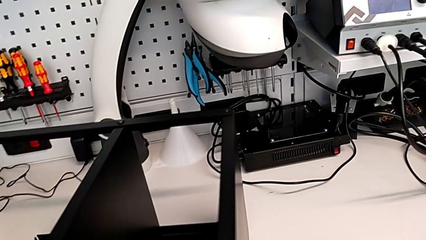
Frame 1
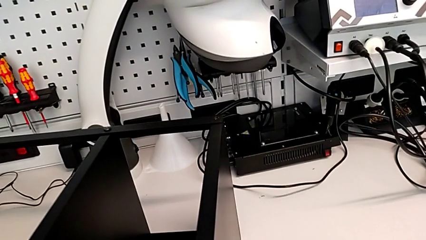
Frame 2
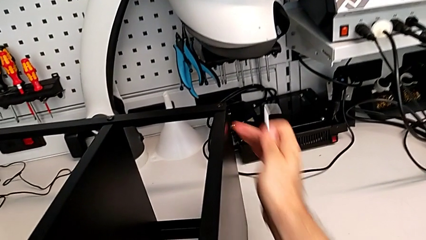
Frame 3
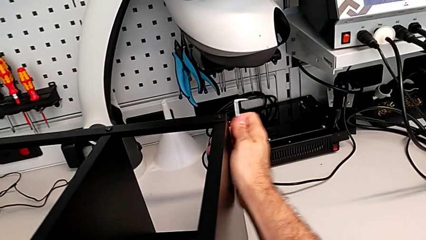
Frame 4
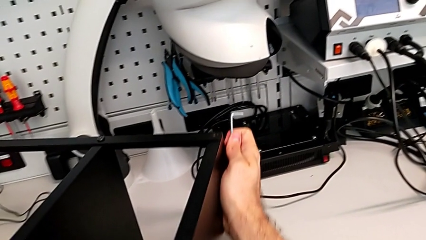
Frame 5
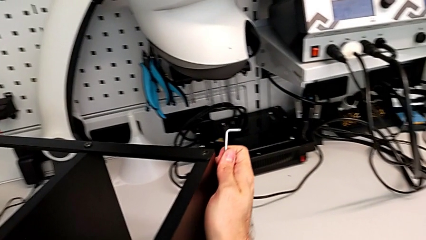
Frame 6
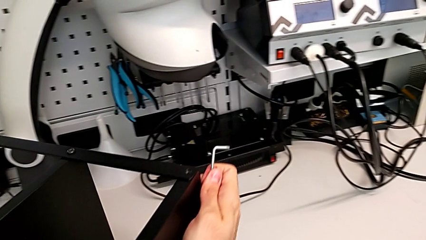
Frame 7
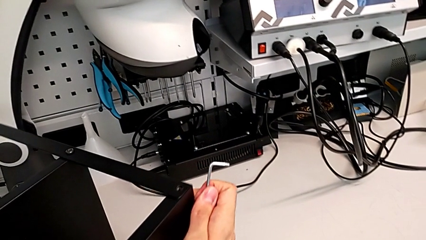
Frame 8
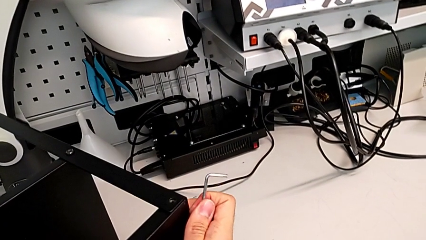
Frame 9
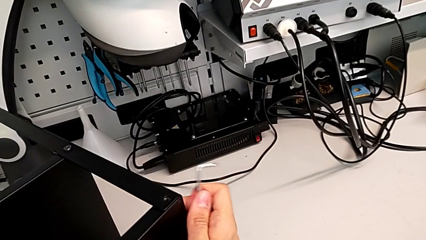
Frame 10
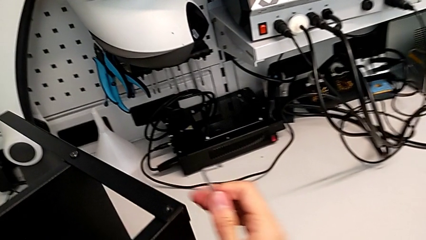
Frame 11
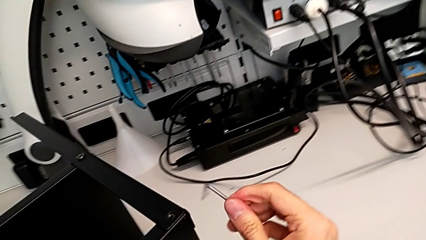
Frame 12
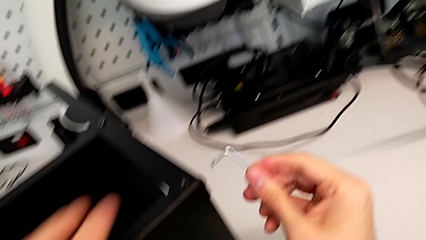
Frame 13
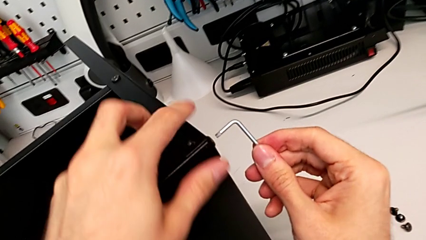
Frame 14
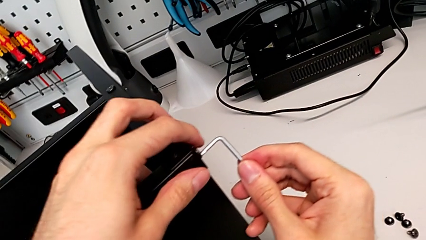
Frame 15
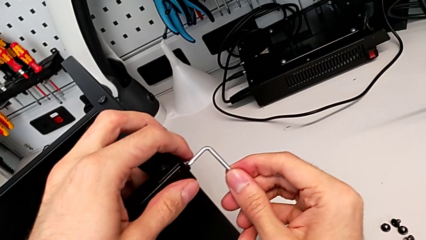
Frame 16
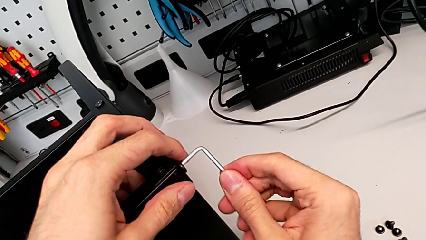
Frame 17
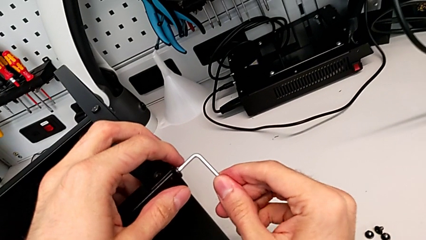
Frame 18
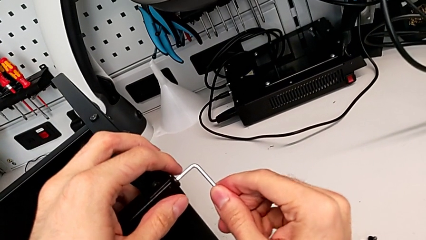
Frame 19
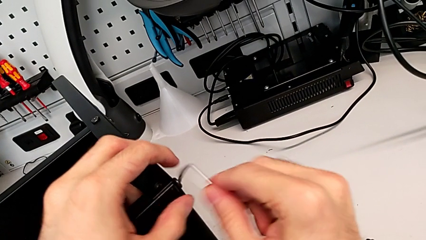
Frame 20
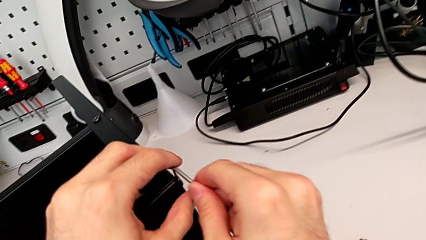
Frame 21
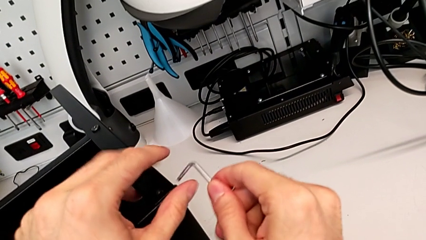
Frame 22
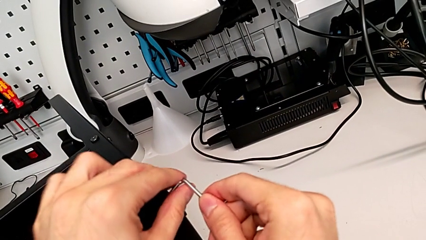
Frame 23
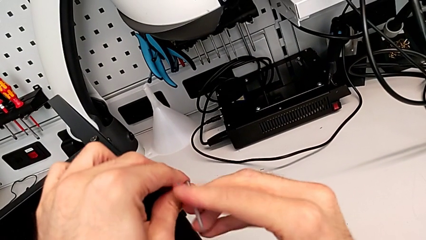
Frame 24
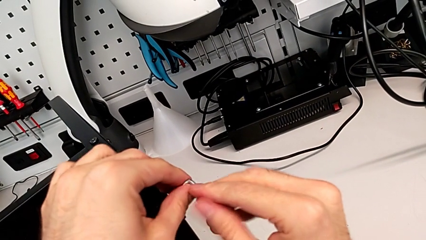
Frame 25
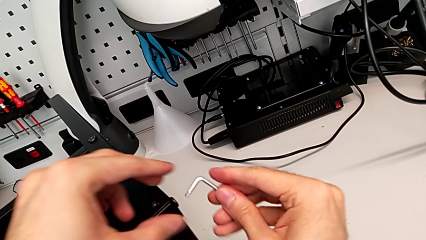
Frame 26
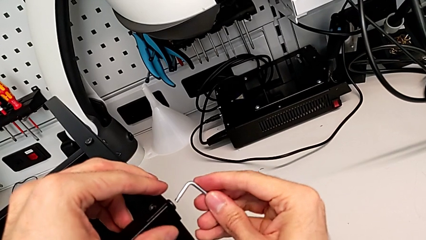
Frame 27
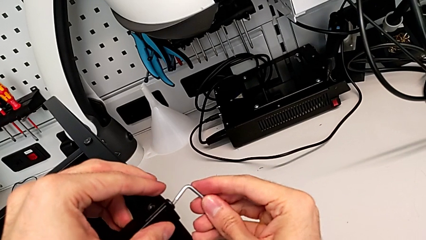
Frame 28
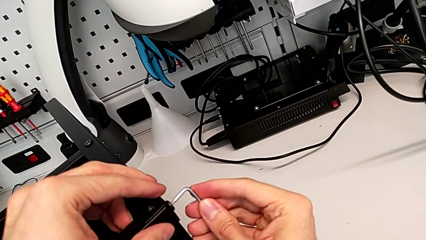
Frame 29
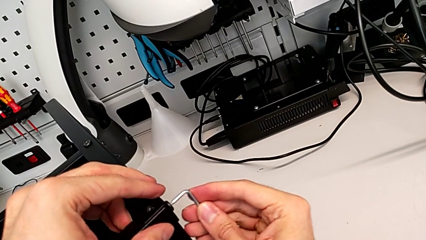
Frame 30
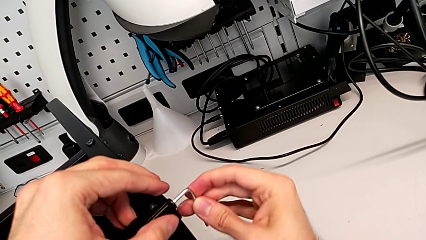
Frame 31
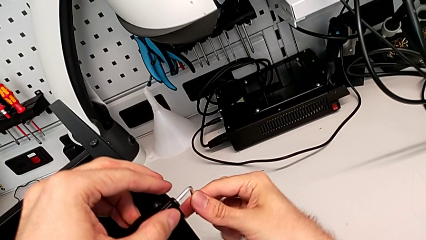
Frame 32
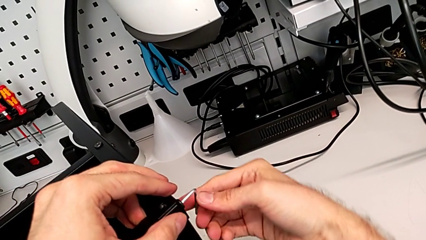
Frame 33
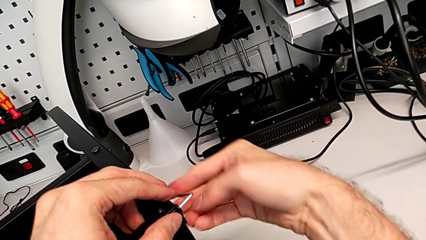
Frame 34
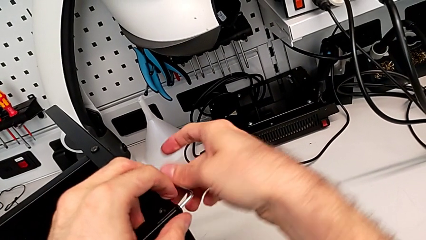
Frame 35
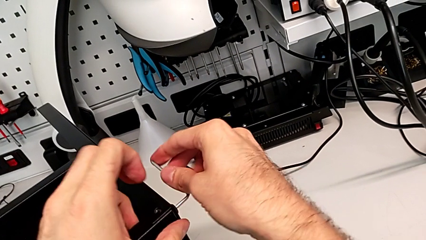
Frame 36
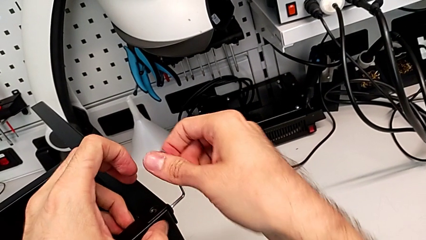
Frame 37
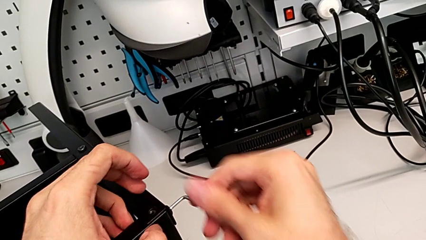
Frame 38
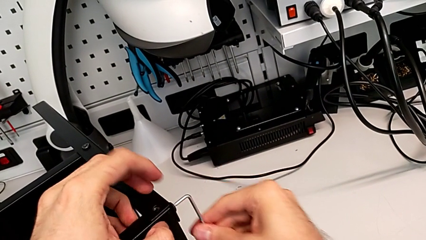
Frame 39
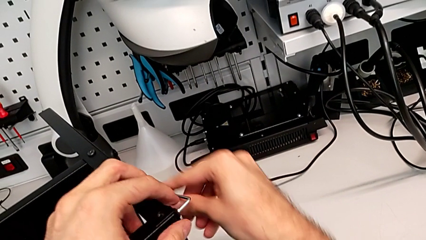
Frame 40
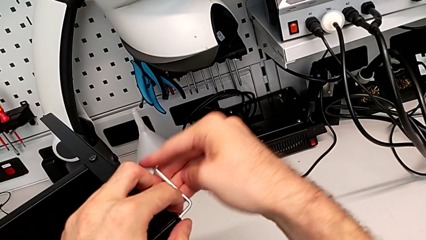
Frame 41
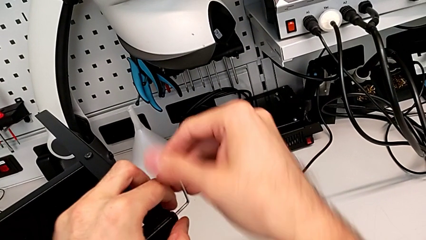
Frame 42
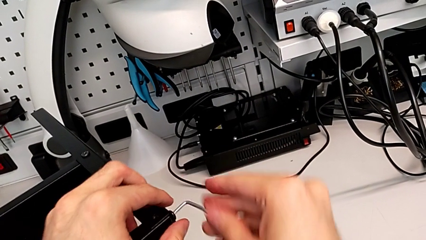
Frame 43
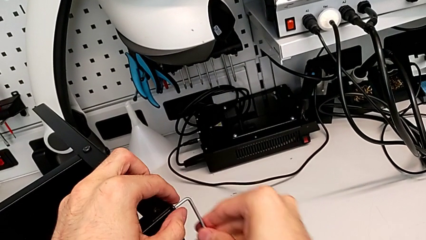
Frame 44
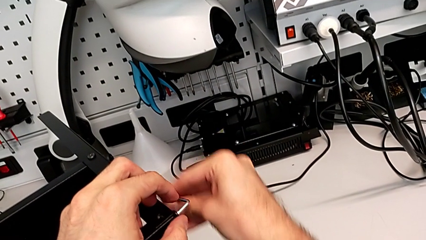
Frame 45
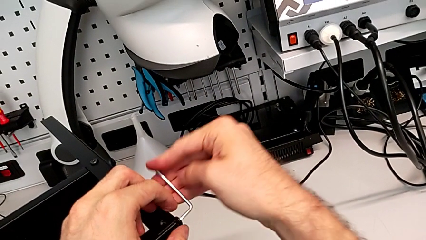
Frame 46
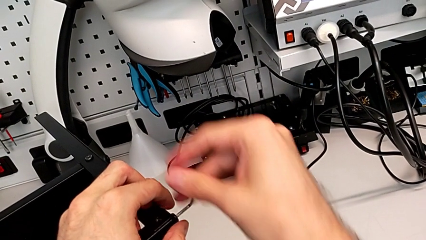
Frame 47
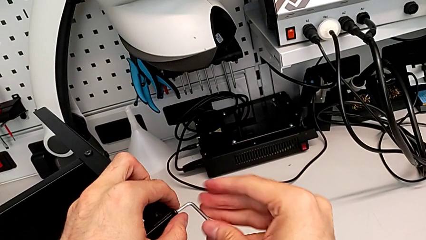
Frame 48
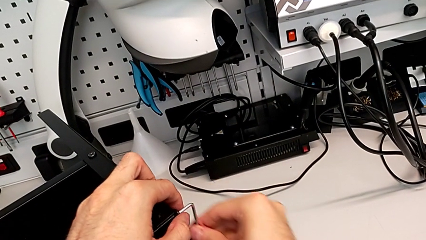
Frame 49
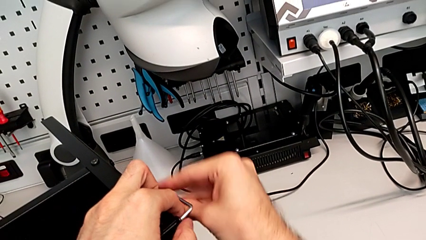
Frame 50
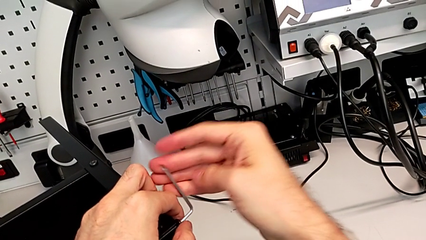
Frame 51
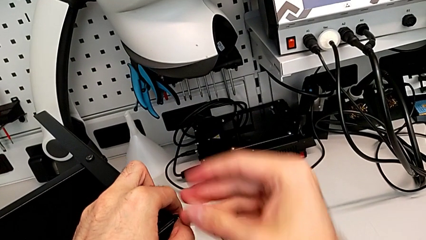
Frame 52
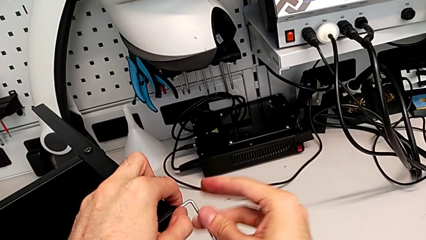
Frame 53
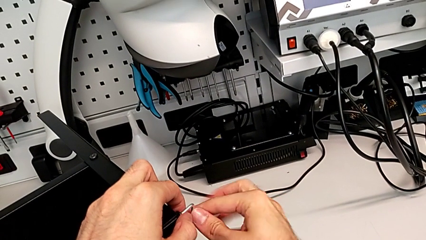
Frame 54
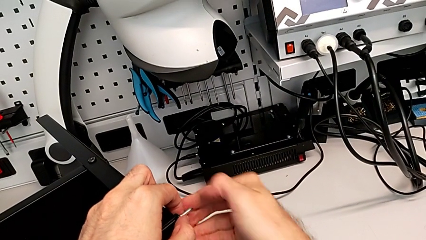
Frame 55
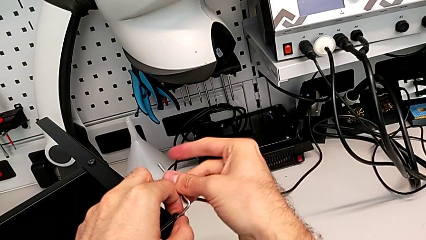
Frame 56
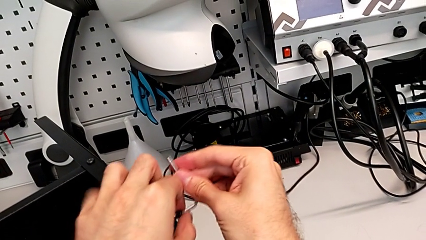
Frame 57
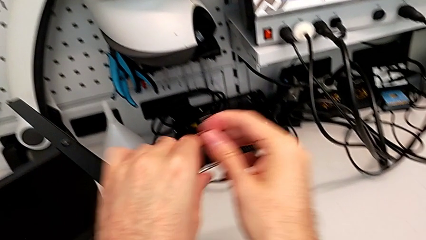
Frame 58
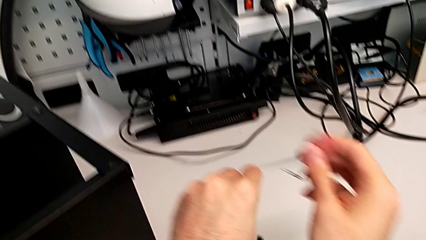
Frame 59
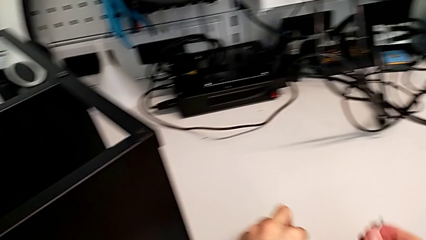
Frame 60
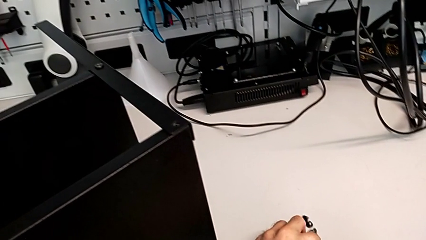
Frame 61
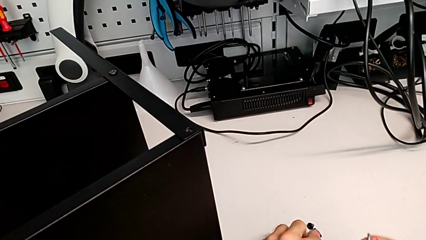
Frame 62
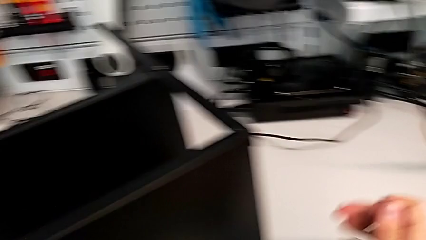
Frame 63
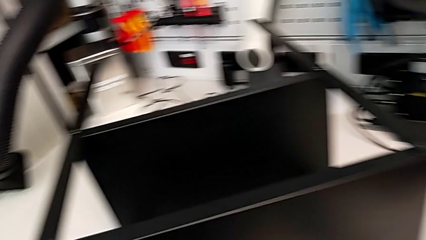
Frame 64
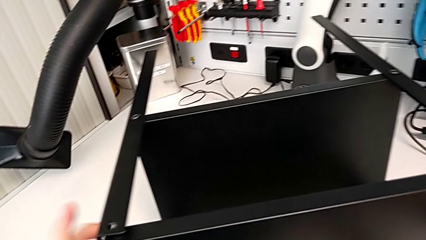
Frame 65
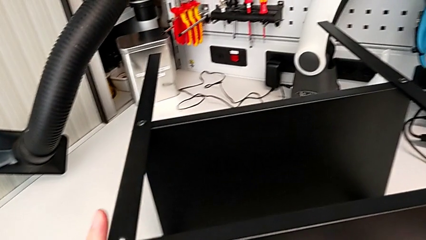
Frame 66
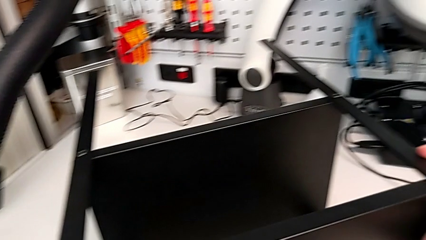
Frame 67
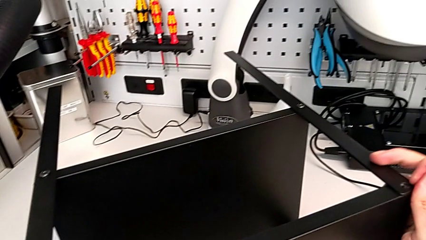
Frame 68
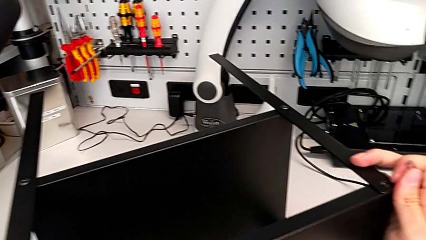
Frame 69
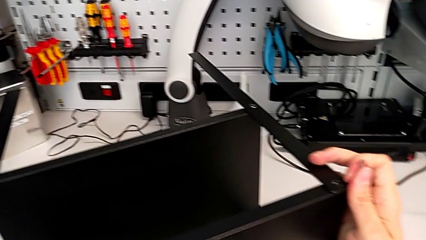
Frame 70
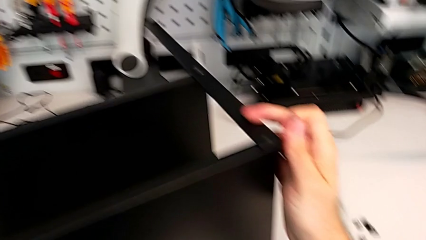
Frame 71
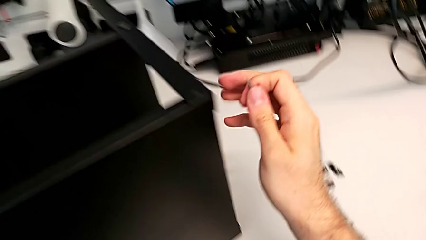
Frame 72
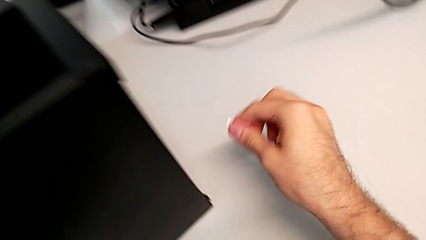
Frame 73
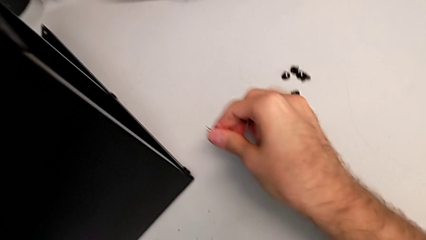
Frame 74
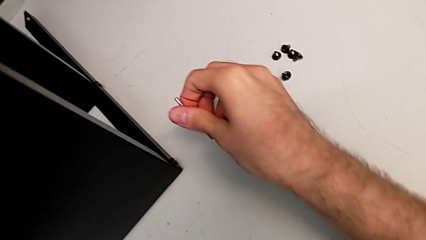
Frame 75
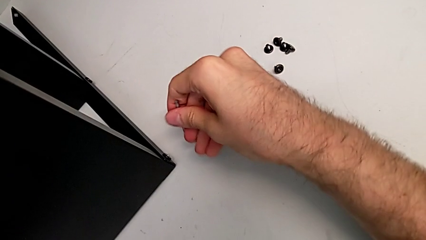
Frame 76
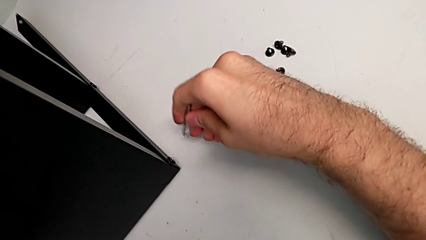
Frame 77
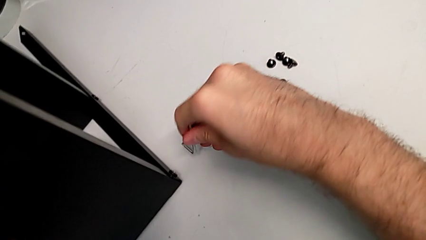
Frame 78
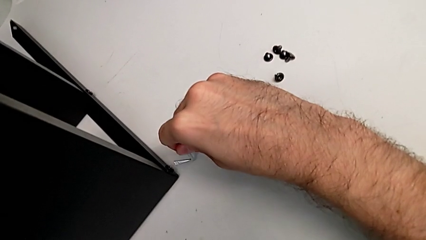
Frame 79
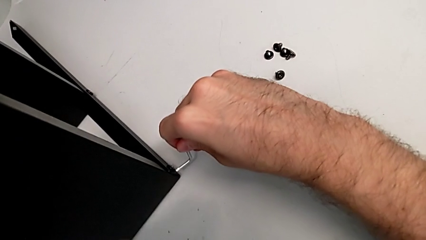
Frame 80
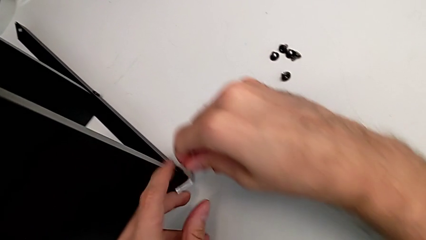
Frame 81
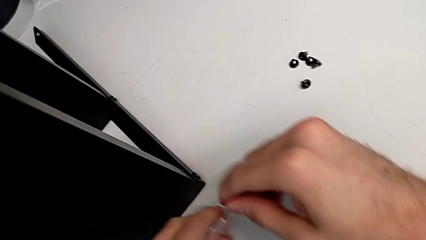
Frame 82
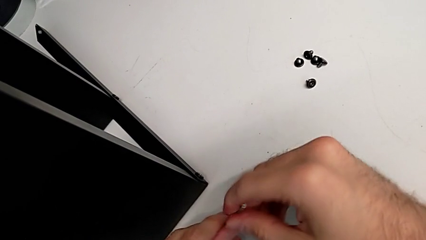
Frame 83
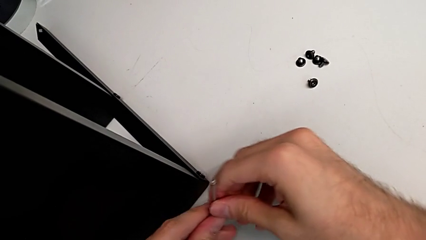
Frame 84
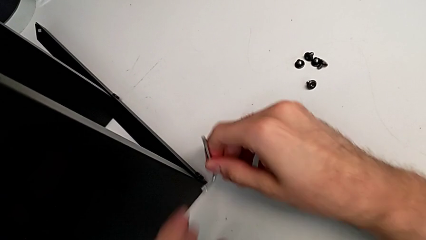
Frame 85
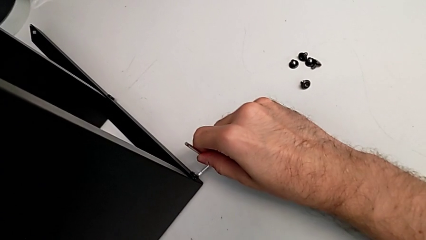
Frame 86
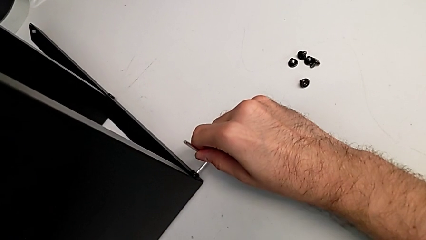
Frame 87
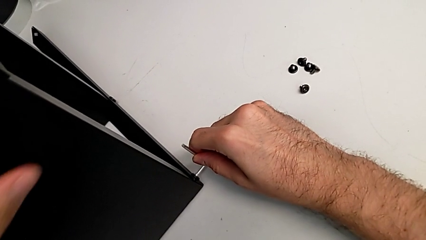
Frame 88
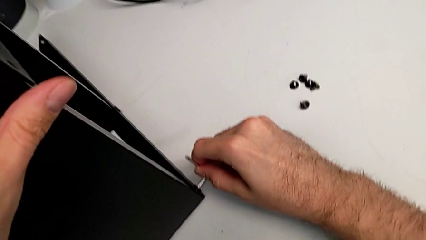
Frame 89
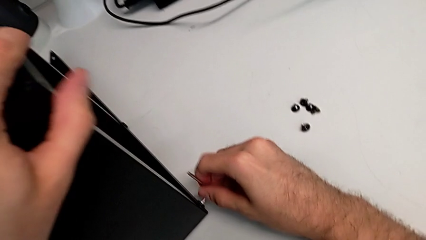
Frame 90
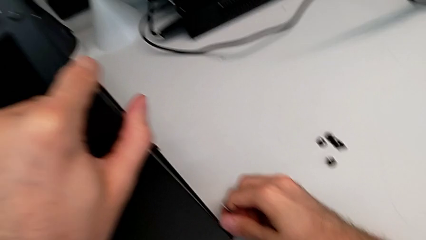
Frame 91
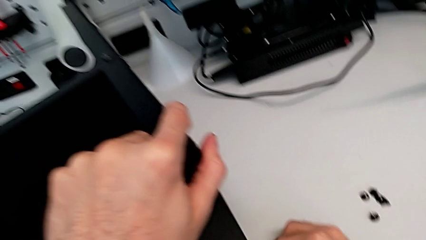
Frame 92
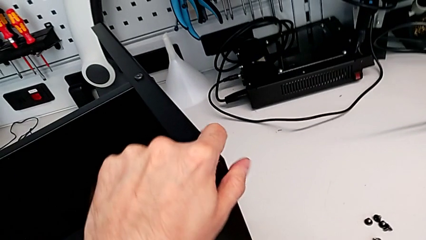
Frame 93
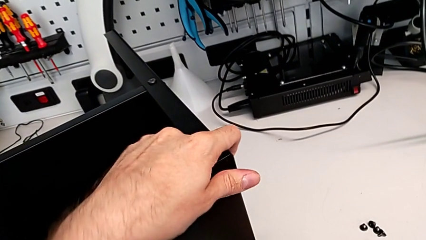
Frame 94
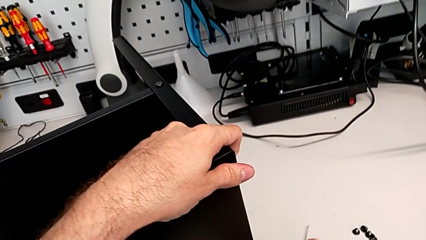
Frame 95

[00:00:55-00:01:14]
The camera wearer is unscrewing the next hex socket heads of the top table. They rotate the nightstand, insert the Allen wrench, unscrew the hex socket head, withdraw the Allen wrench, disassemble the hex socket head, place it, rotate the nightstand, approach the hex socket head, grab the Allen wrench, insert it and wrongly withdraw it.
